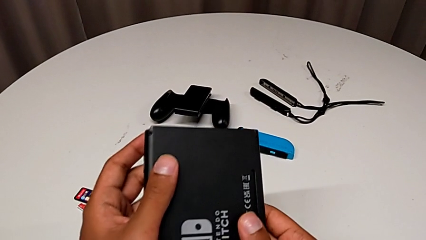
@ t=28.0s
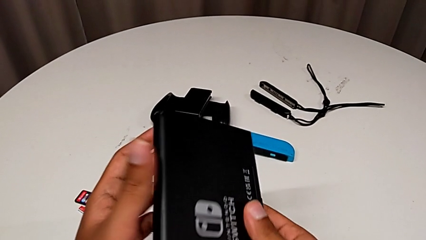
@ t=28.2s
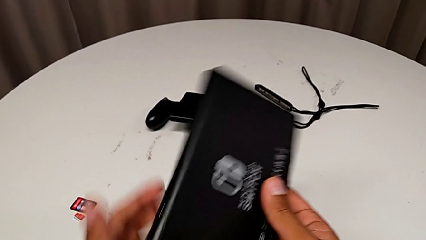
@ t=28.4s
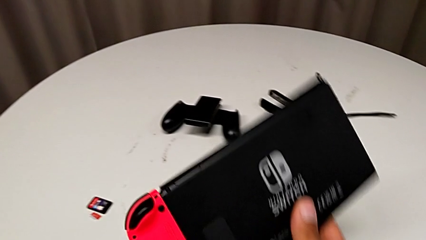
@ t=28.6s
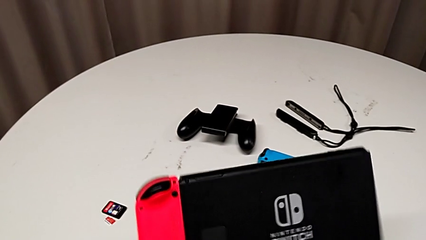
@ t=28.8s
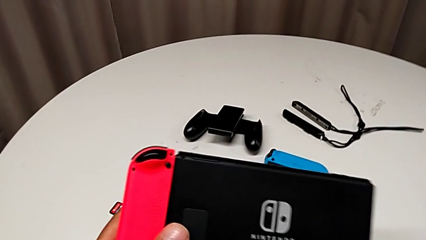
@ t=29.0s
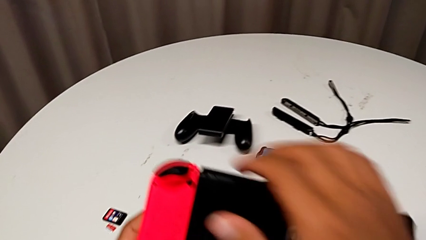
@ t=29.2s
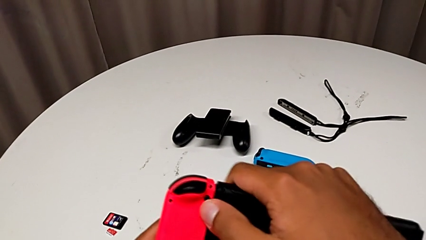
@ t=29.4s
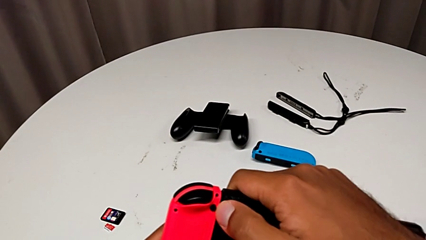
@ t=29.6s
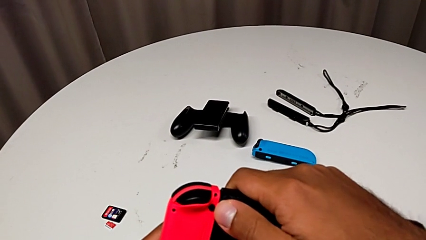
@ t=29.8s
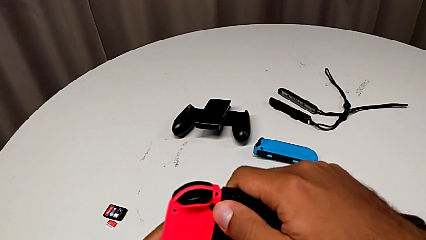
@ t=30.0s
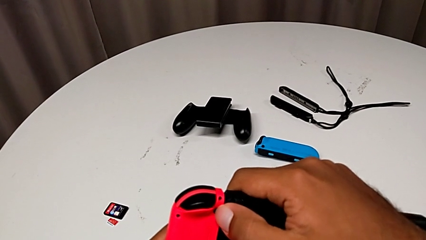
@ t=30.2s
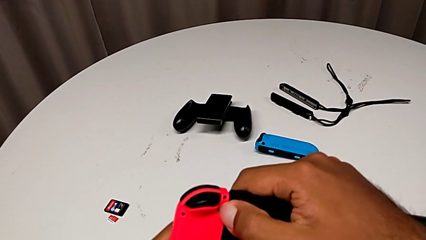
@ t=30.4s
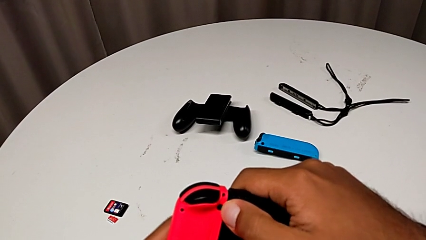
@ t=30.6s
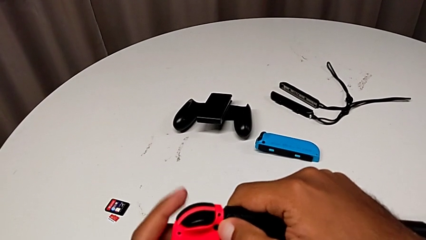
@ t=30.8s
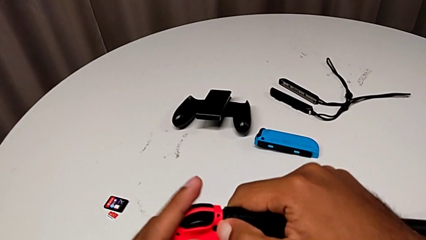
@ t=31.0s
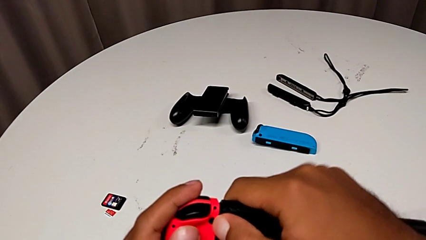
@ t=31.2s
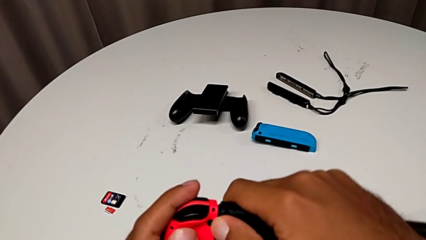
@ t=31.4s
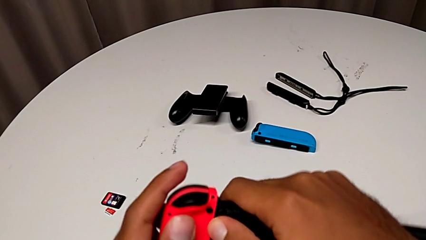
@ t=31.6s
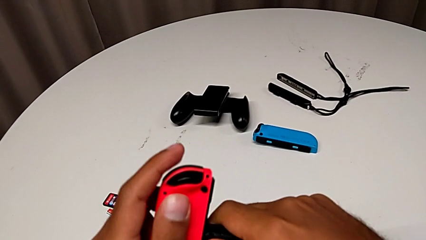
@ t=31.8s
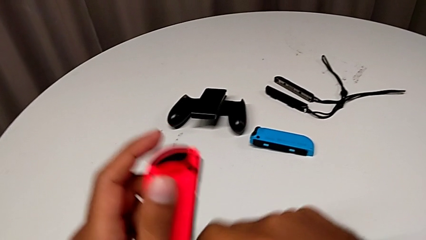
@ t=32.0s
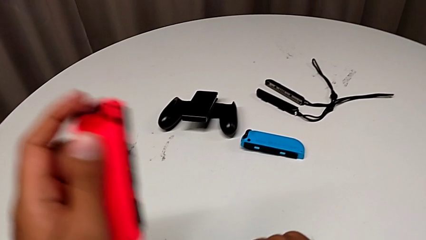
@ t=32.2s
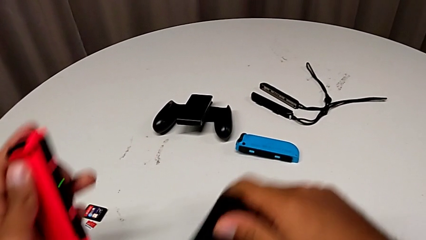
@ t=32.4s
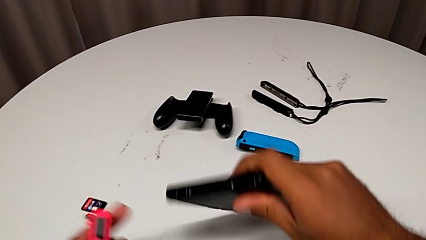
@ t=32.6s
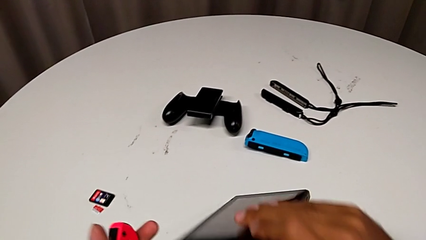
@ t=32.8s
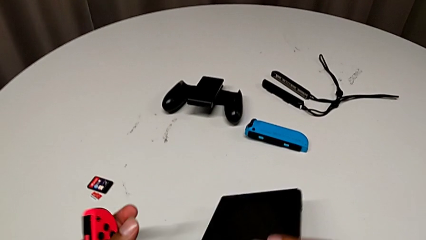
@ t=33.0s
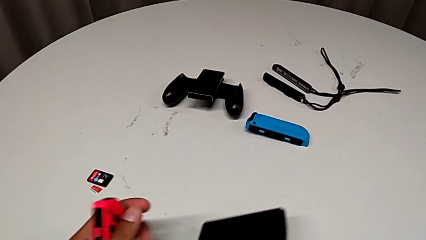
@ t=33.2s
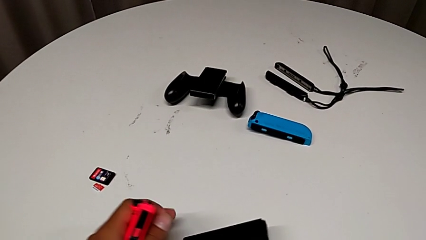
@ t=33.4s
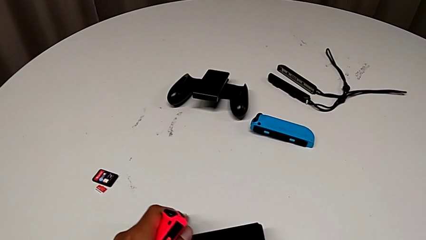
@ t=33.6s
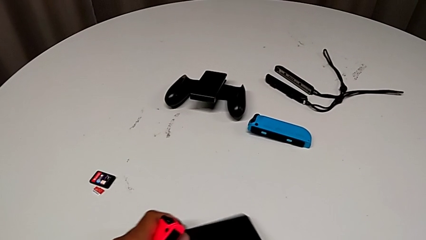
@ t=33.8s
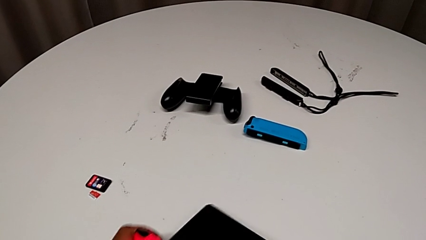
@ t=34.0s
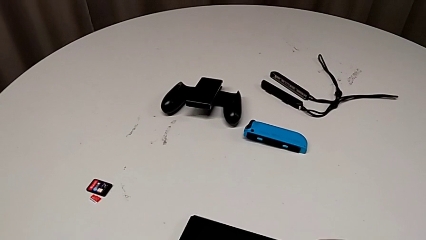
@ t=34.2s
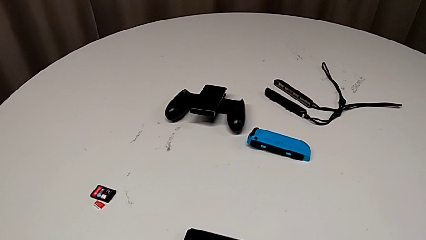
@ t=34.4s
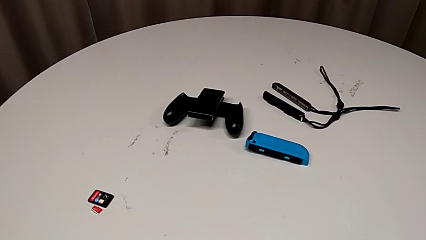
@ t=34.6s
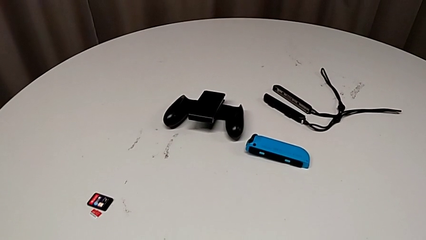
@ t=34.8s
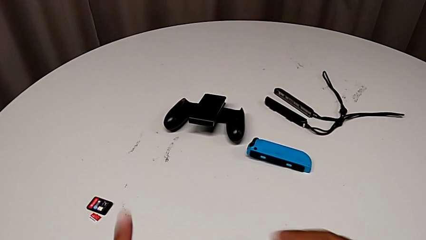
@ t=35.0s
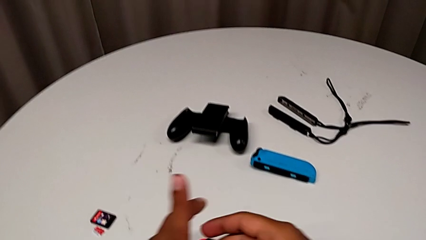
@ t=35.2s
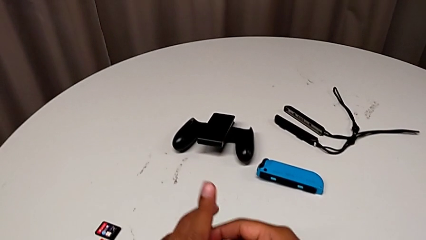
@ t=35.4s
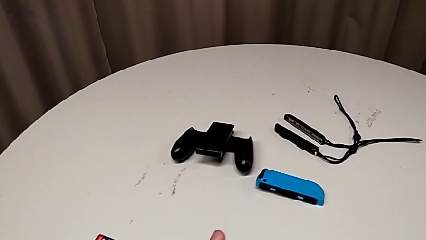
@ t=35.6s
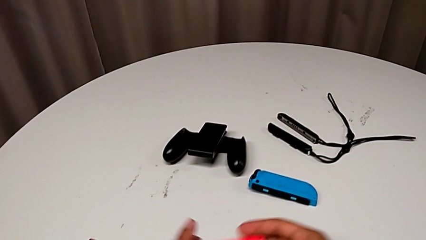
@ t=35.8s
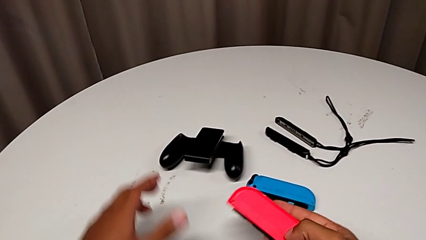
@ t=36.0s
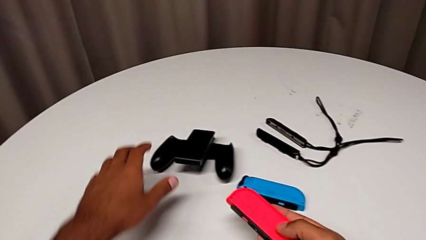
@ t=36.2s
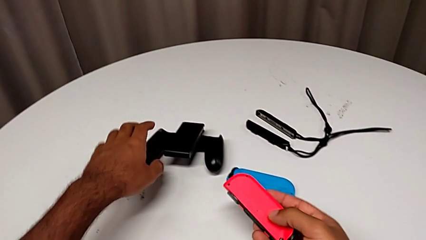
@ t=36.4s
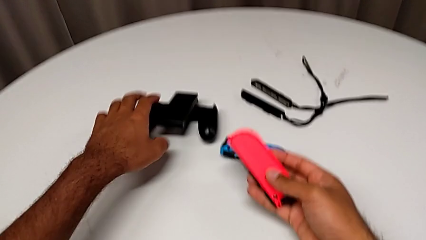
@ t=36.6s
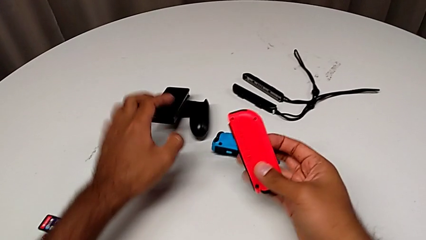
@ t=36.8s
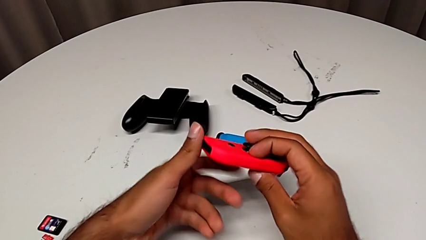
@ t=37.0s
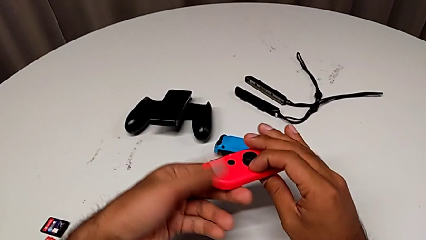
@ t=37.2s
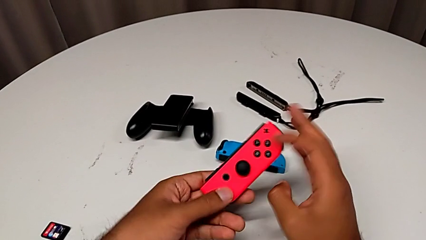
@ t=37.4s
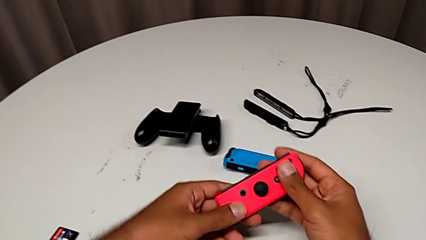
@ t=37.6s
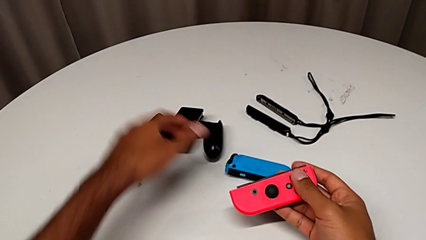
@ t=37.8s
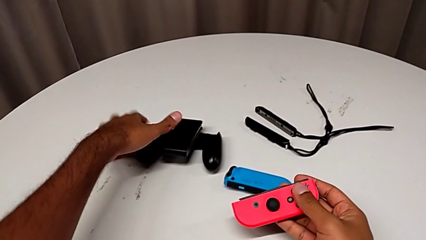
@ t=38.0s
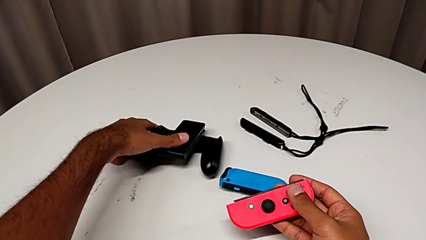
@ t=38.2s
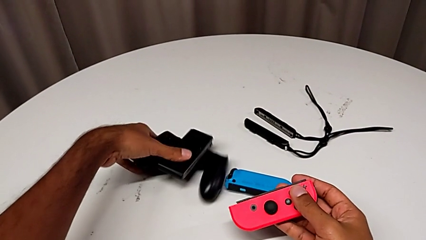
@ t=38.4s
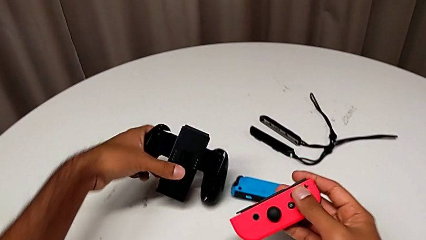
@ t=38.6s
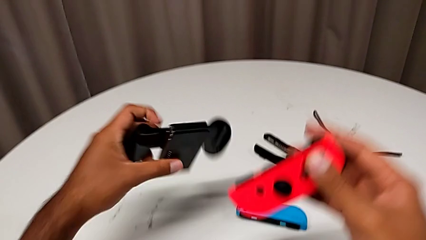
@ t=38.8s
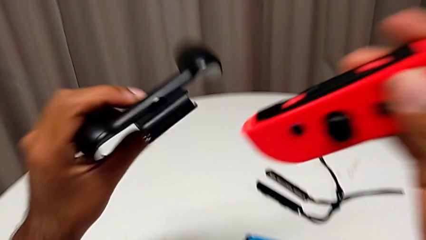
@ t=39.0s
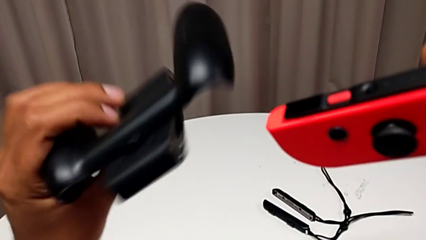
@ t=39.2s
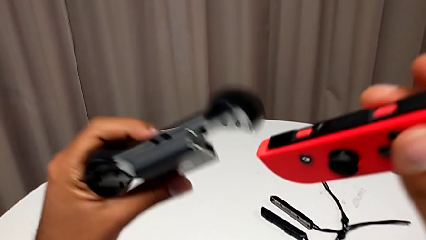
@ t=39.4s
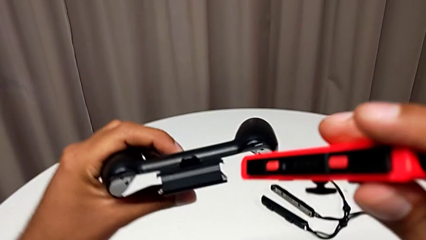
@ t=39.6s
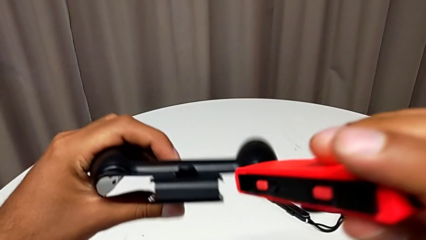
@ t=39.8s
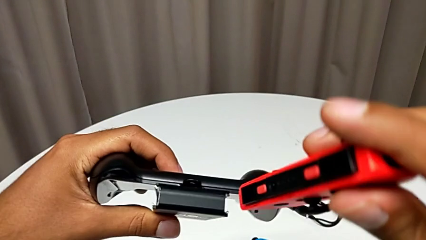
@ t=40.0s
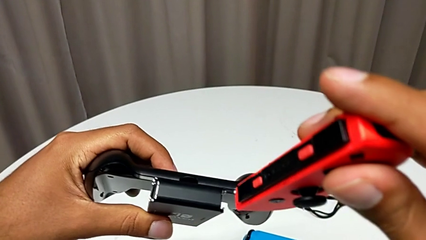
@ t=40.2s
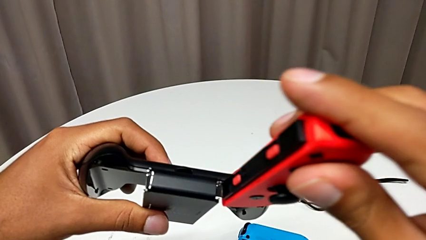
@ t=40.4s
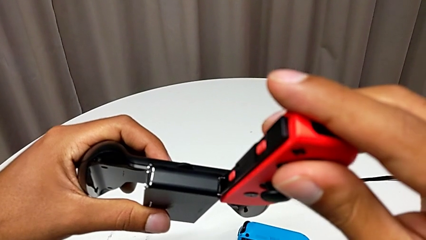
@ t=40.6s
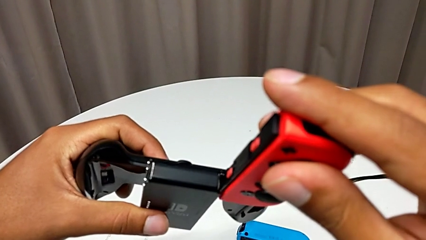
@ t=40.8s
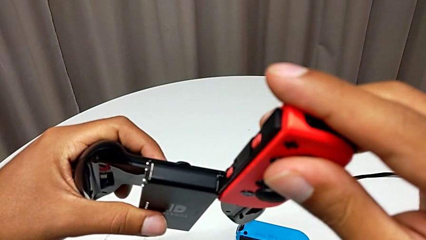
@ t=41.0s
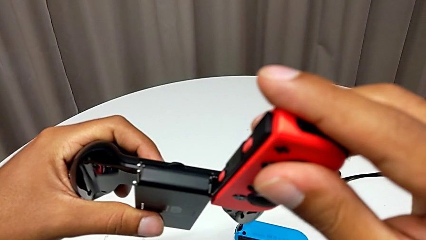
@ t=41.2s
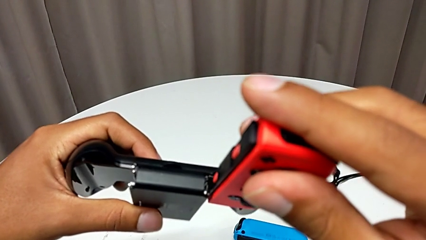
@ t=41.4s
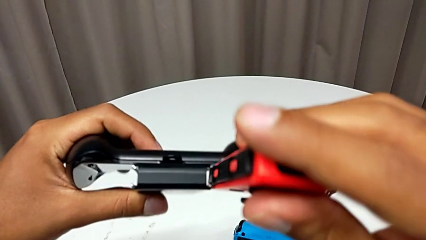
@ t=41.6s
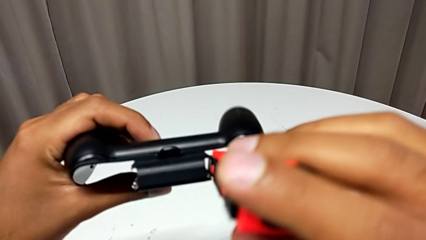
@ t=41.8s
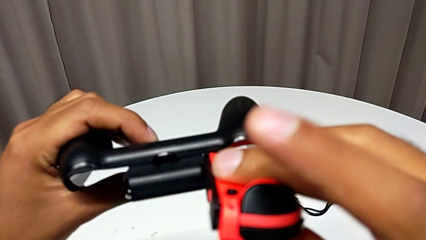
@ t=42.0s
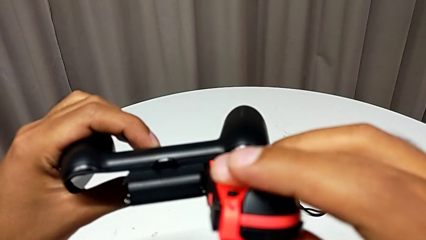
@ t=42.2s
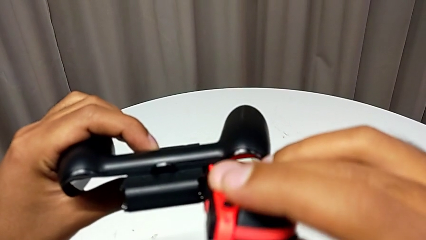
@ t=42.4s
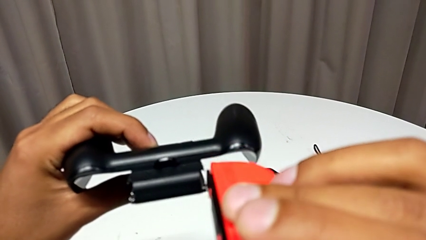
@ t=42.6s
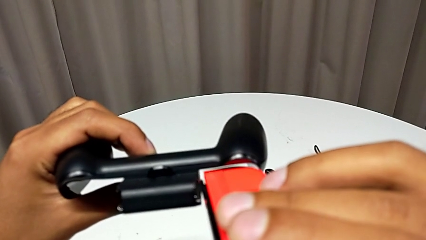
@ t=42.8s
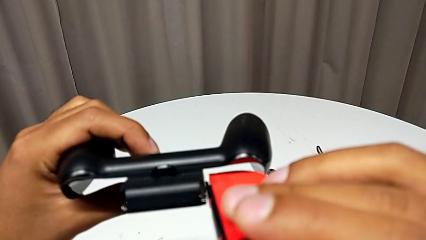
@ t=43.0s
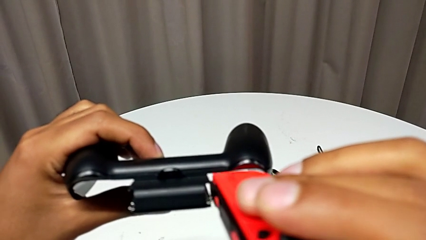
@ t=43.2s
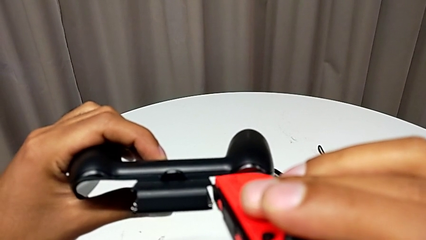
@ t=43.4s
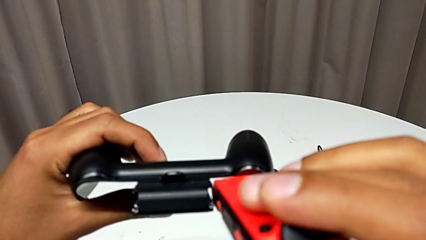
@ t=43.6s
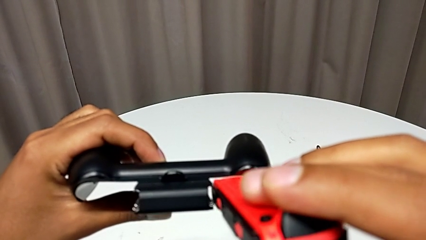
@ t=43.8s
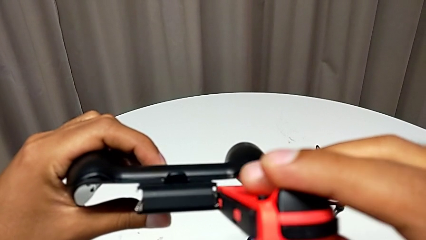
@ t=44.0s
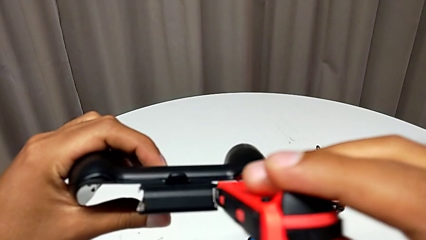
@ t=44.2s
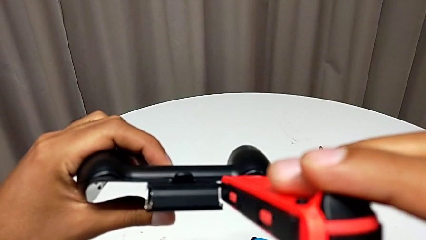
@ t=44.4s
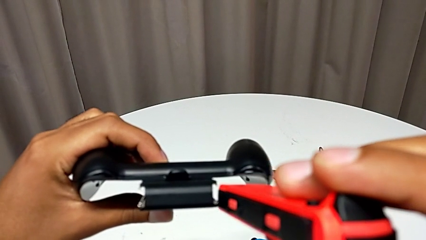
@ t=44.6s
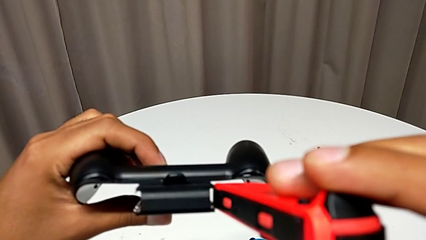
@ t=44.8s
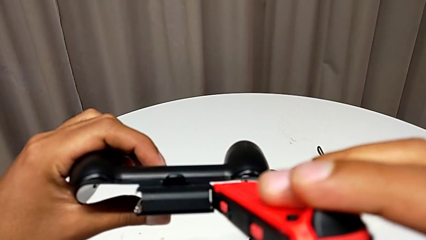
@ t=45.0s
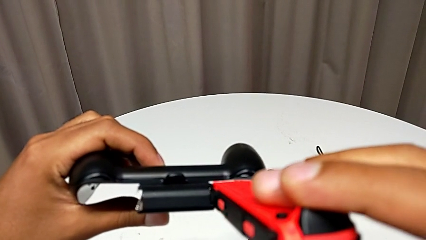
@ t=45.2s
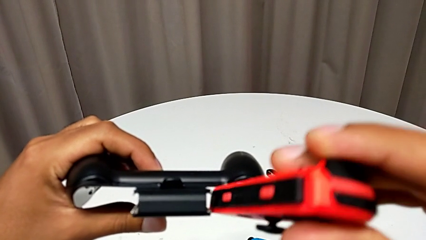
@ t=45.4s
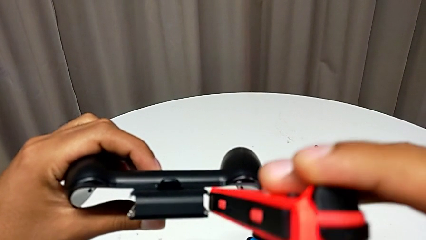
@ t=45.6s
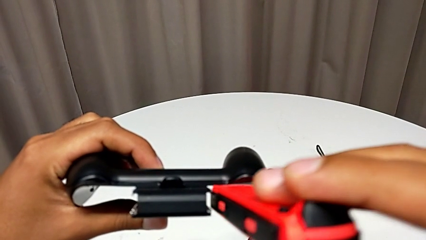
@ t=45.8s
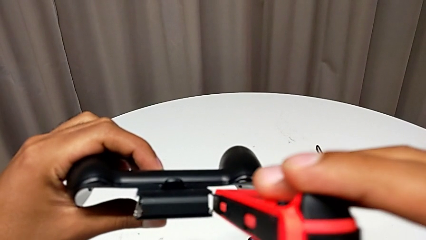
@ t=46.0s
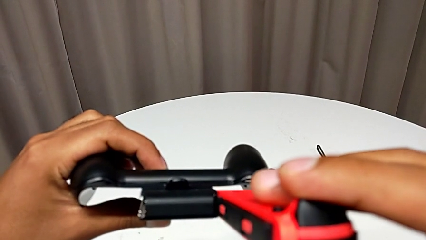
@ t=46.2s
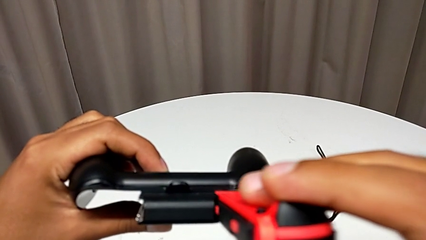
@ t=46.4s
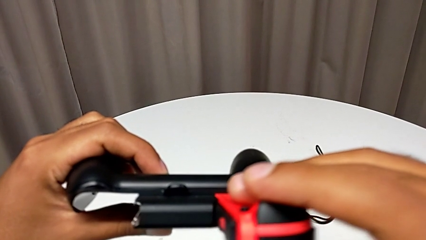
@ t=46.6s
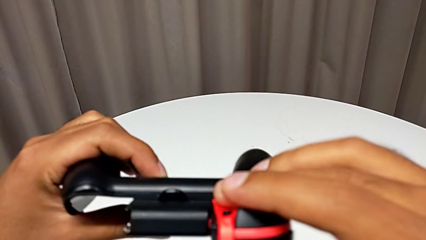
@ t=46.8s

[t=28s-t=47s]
The camera wearer is changing the Joy-Con controller to the comfort grip. They hold the Nintendo Switch, press the black button, withdraw the red Joy-Con controller, hold it, grab the black comfort grip and begin to assemble the red Joy-Con controller.
